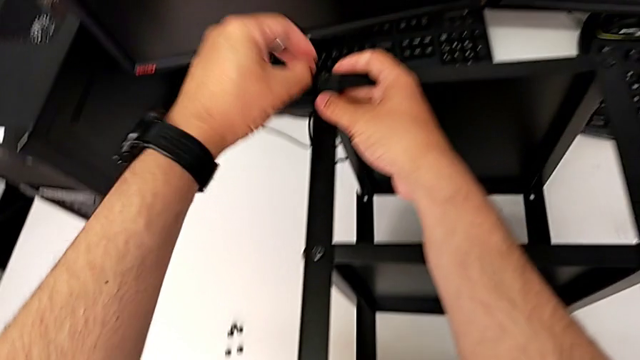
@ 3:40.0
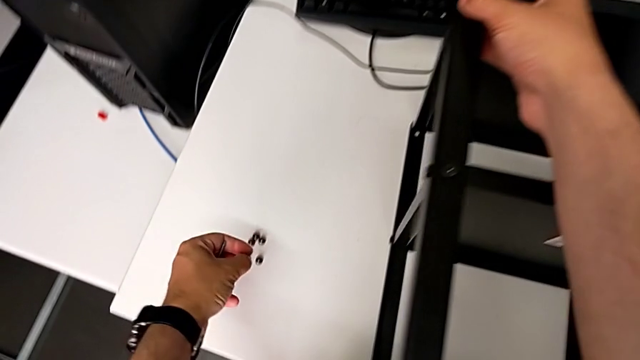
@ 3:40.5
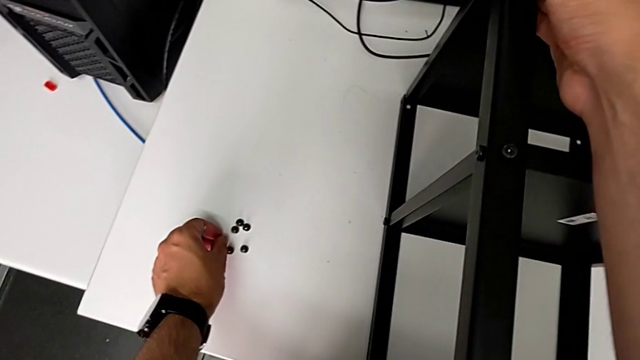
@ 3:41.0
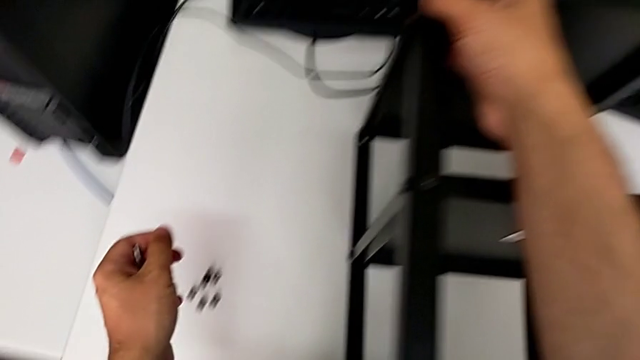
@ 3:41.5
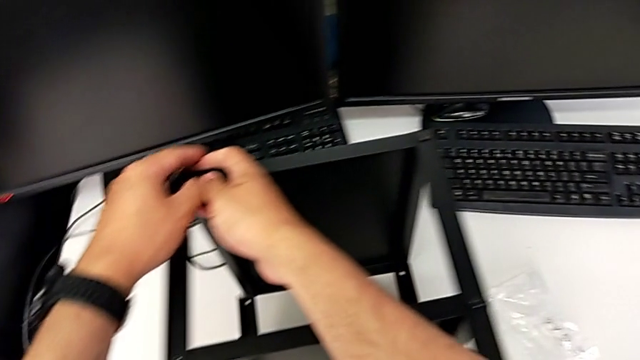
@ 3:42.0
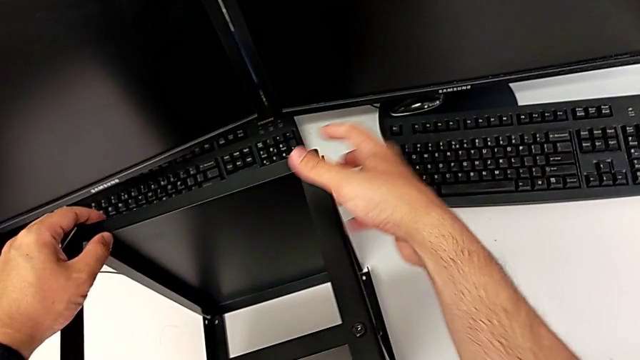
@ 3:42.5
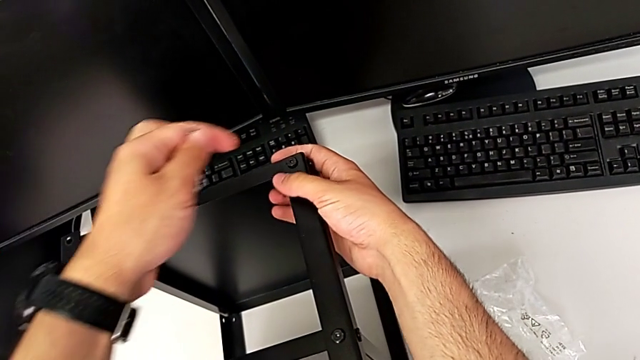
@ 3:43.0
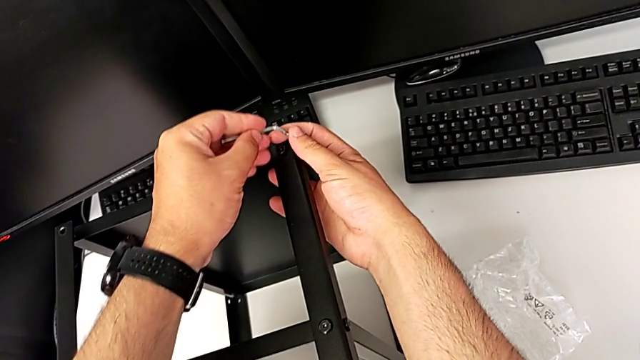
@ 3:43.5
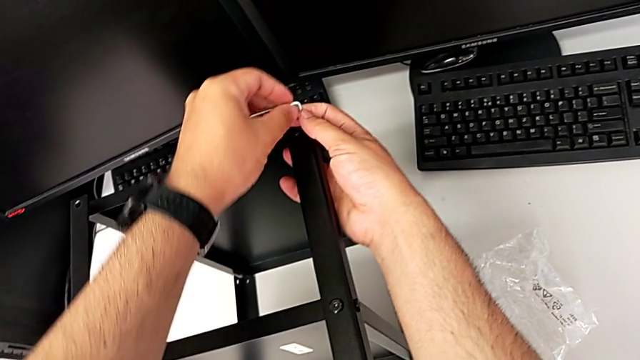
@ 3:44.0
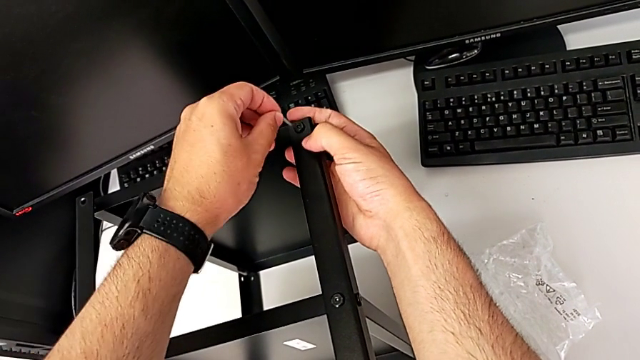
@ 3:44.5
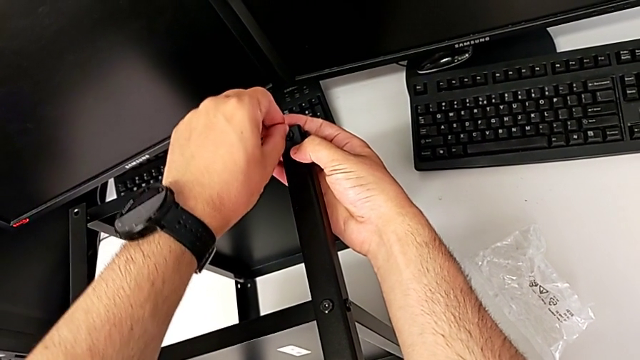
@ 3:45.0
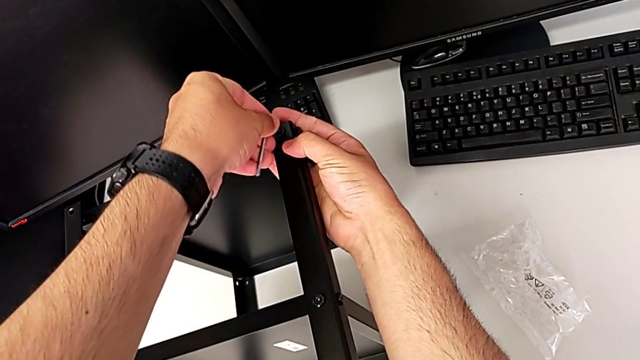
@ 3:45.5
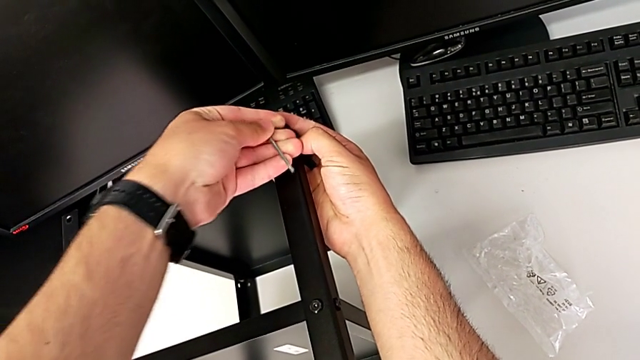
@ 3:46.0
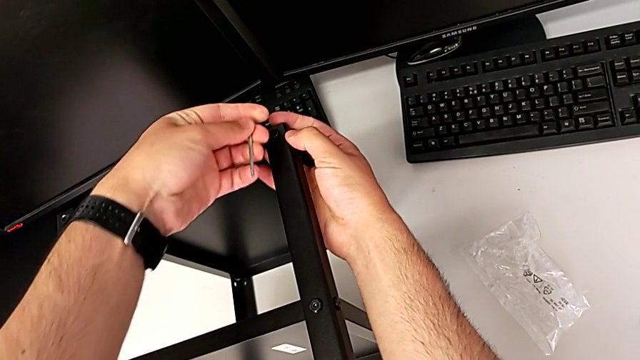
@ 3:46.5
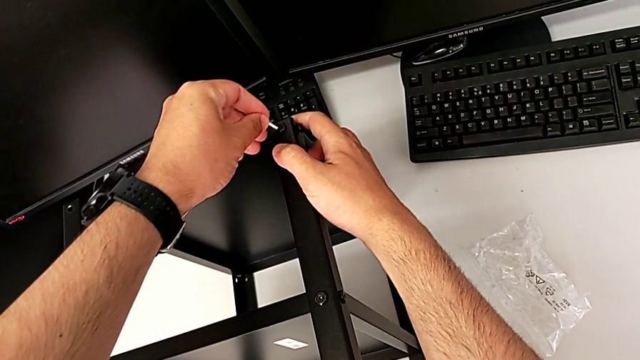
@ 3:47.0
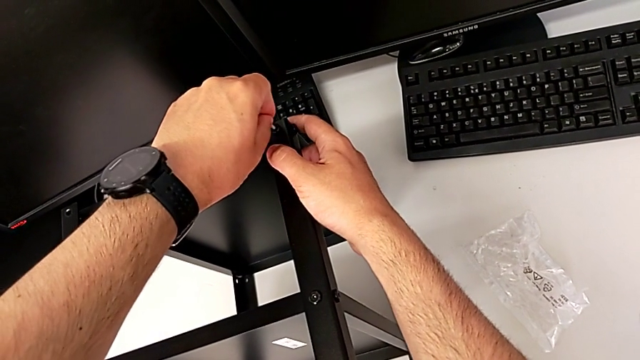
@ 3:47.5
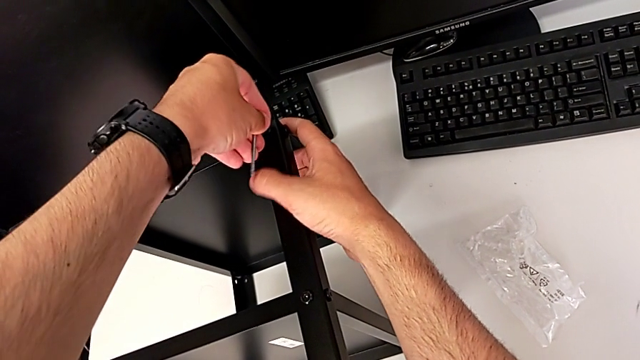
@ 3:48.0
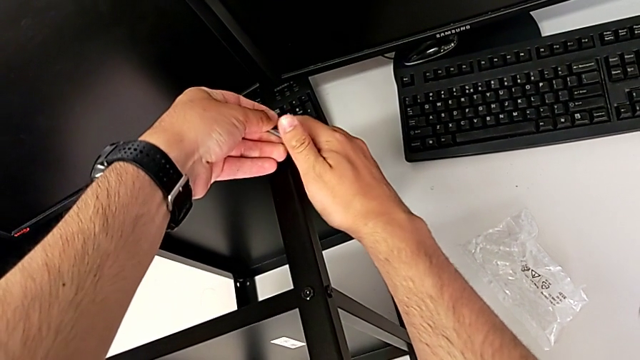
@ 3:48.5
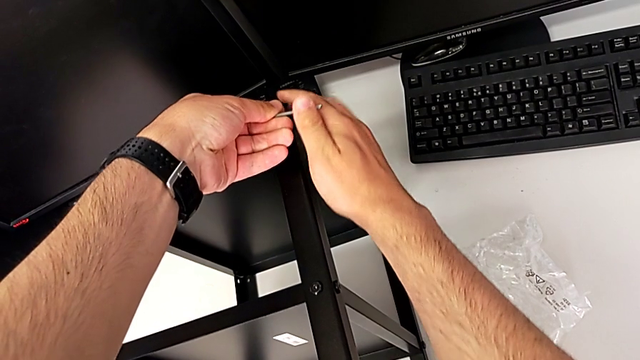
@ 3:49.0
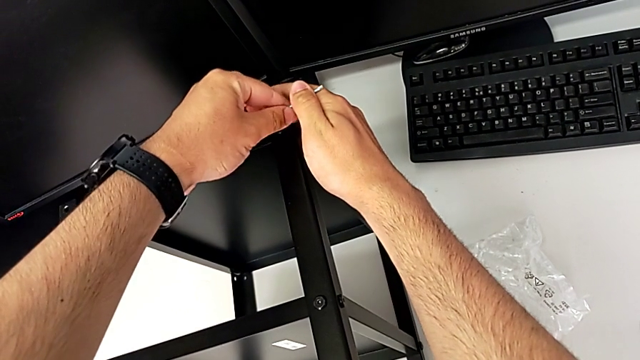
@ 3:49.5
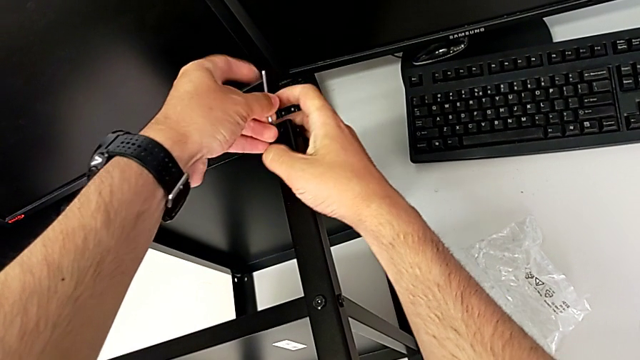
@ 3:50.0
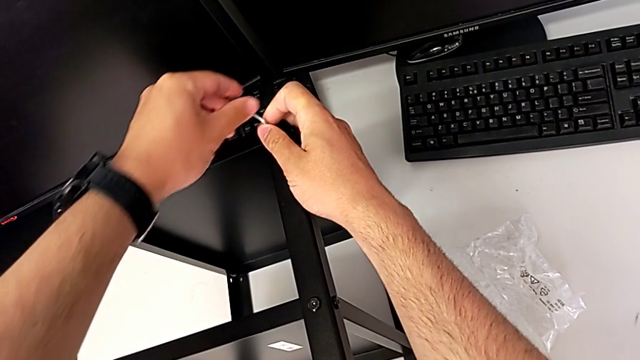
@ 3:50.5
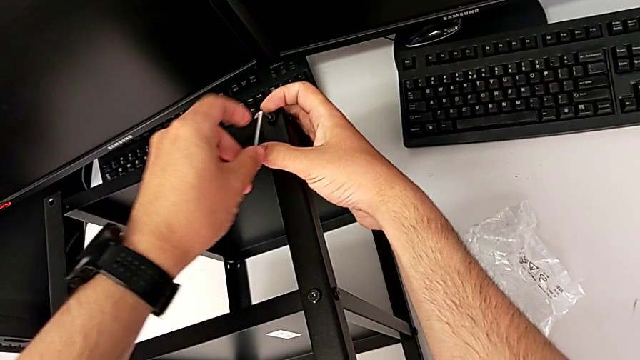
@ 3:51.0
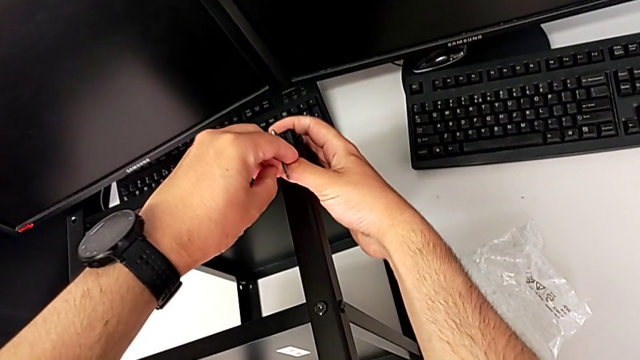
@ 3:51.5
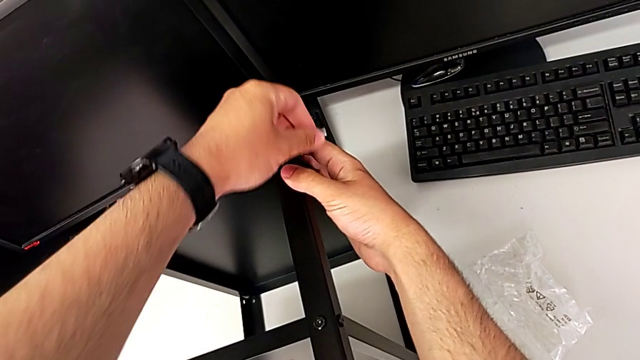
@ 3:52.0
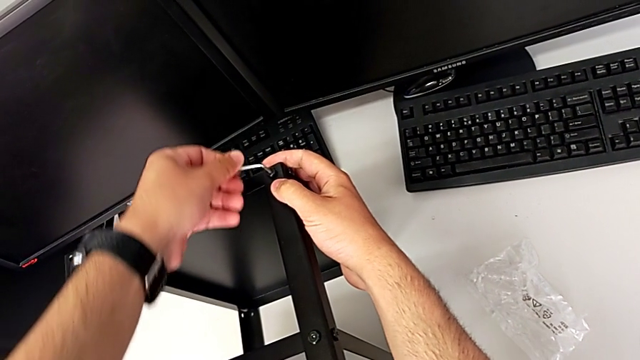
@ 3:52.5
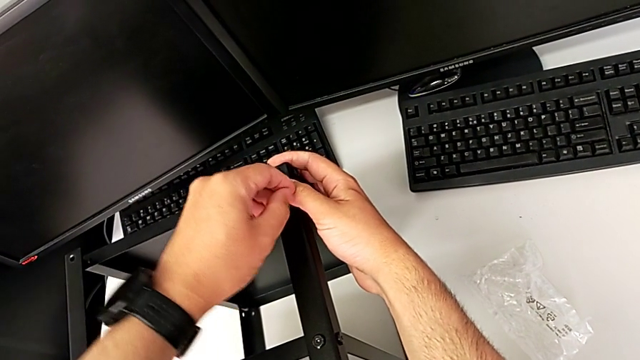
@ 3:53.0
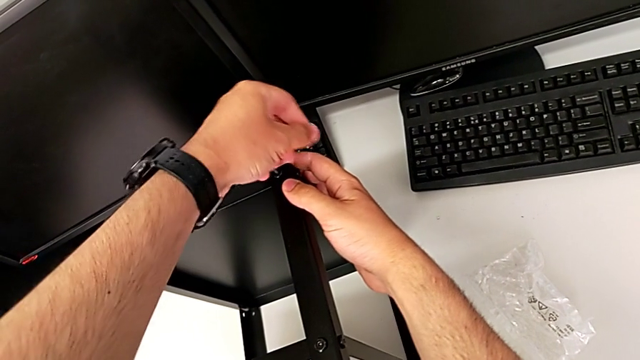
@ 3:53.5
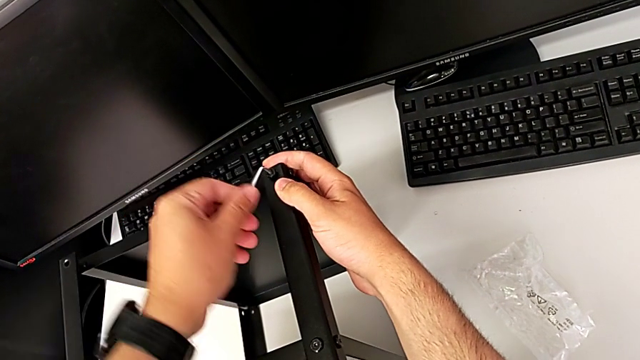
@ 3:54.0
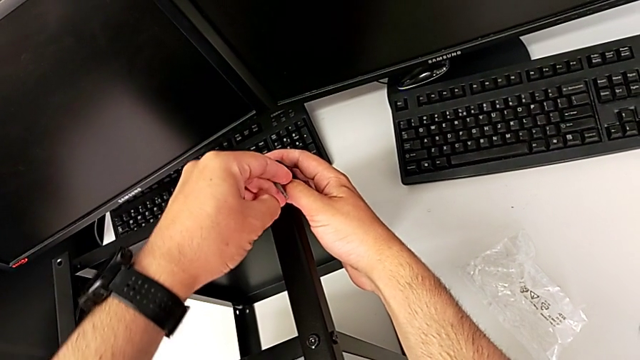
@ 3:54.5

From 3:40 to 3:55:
The camera wearer is unscrewing all the hex socket heads from the tabletop. They place the hex socket head, insert the Allen wrench and unscrew the hex socket head.

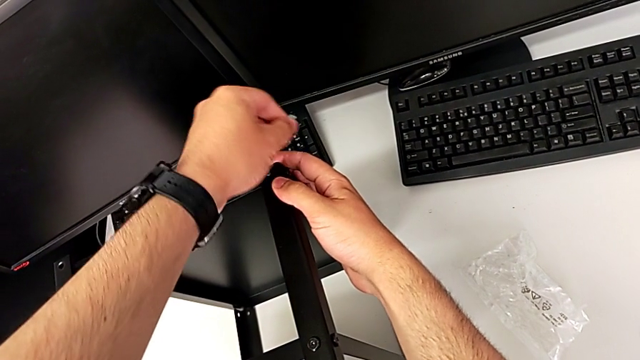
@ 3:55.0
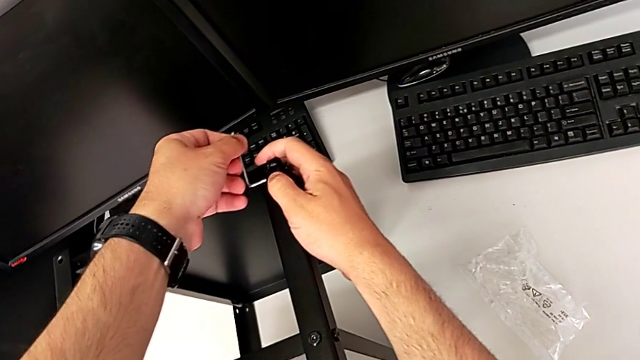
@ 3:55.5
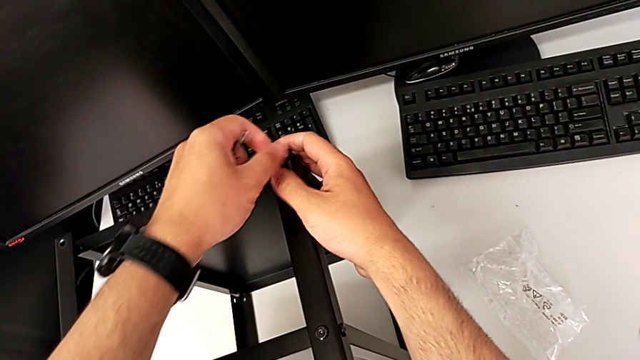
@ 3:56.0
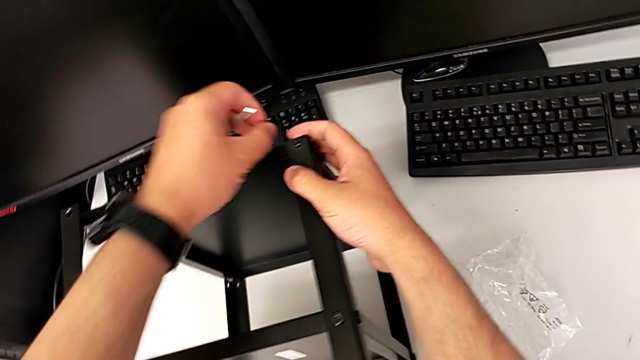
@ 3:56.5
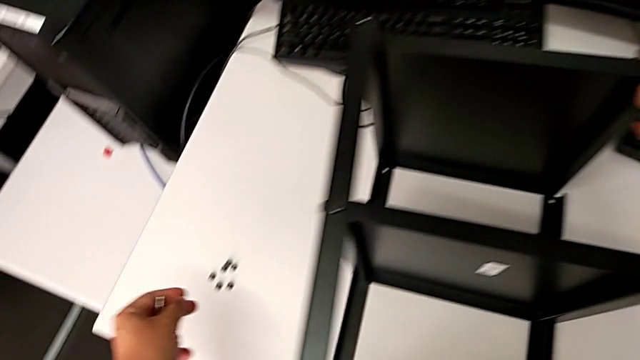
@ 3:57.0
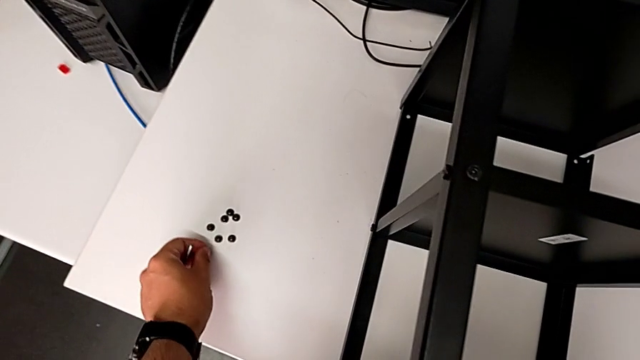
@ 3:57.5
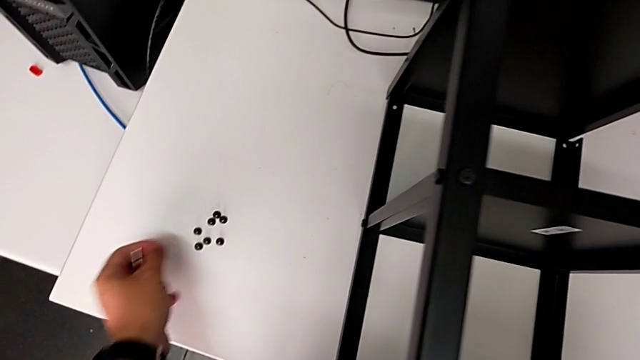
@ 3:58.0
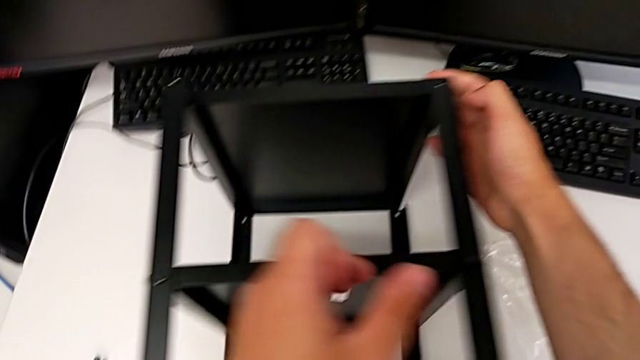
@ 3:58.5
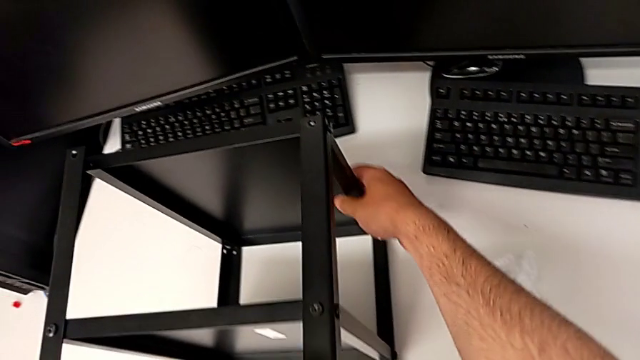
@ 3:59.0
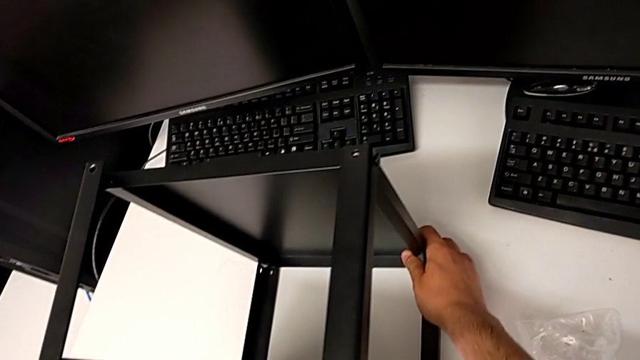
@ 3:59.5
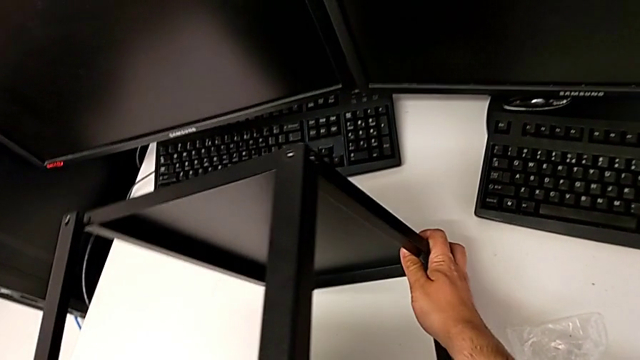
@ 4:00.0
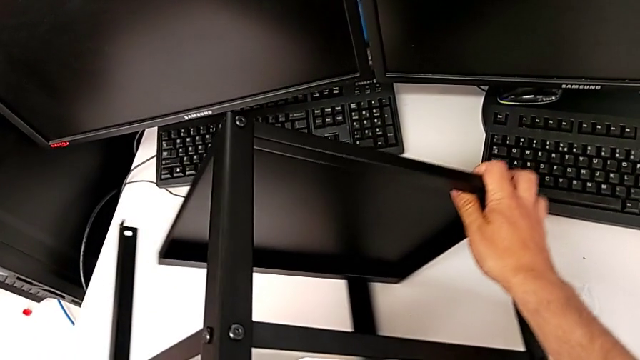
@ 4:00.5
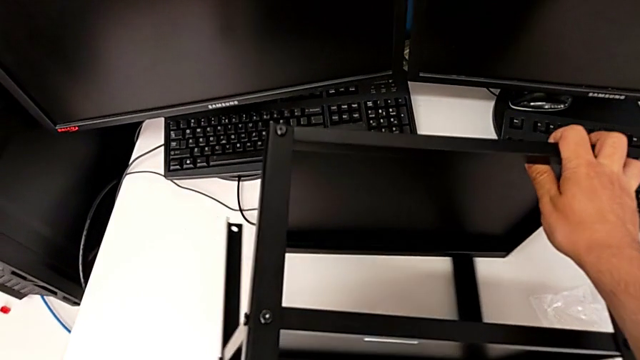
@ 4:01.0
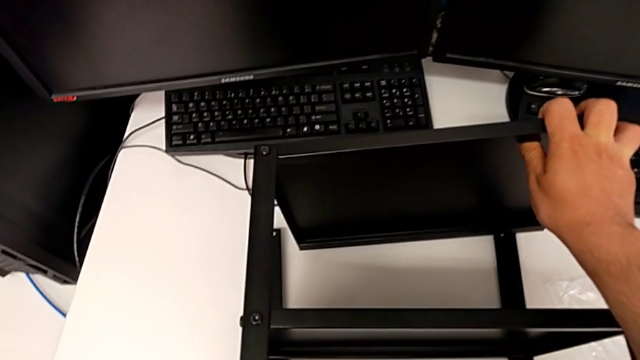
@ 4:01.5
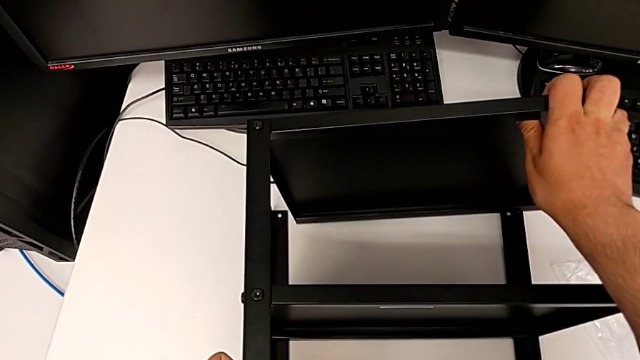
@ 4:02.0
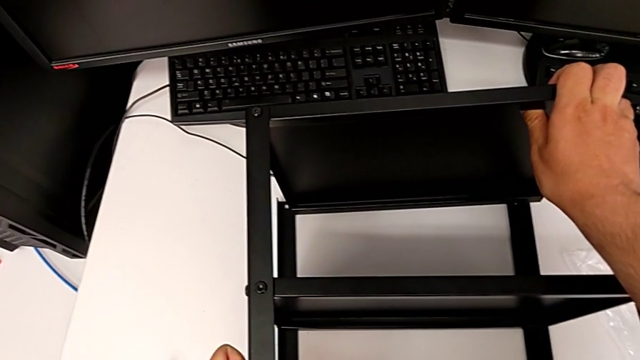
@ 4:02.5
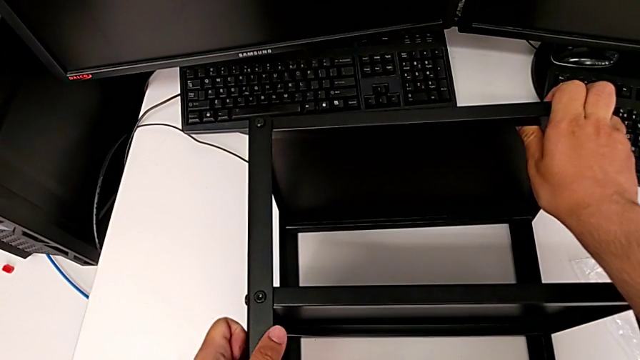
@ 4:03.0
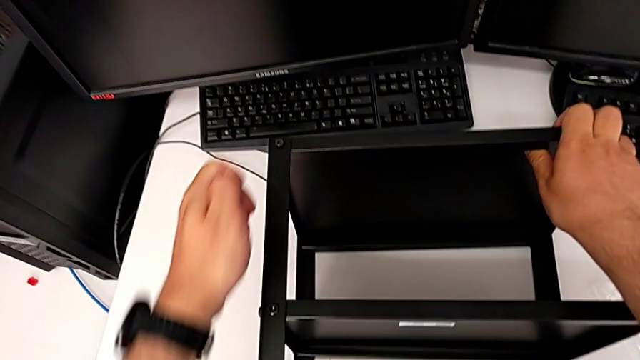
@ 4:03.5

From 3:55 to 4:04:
The camera wearer is unscrewing all the hex socket heads from the tabletop. They withdraw the Allen wrench, disassemble the hex socket head, place it and flip the nightstand.
